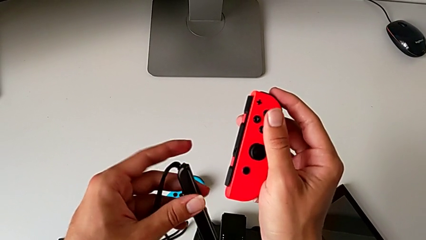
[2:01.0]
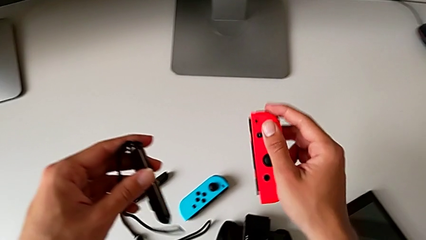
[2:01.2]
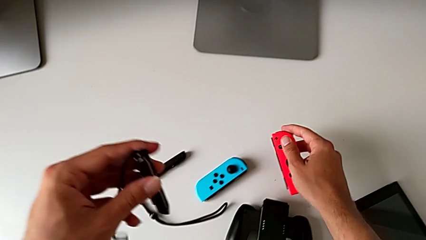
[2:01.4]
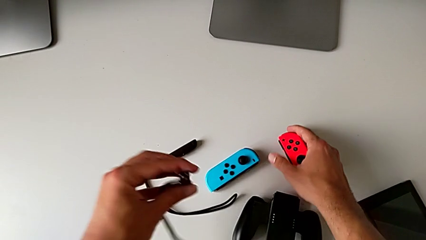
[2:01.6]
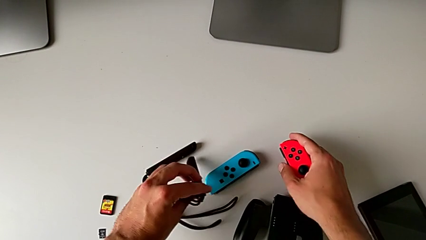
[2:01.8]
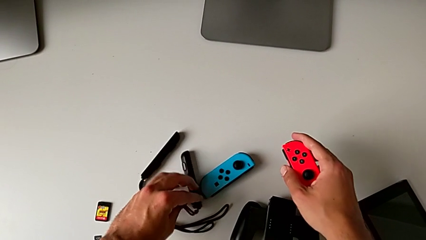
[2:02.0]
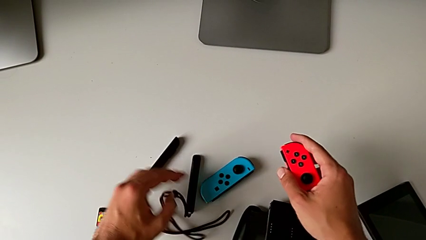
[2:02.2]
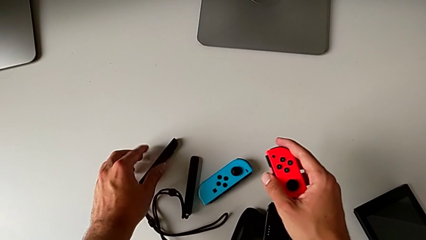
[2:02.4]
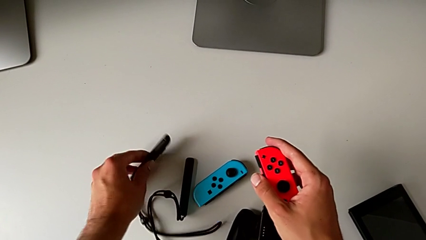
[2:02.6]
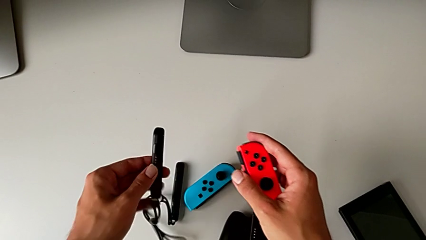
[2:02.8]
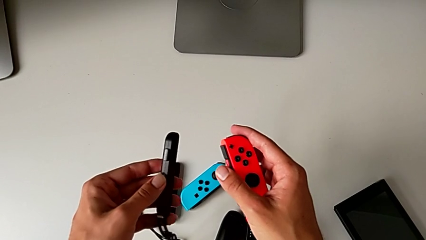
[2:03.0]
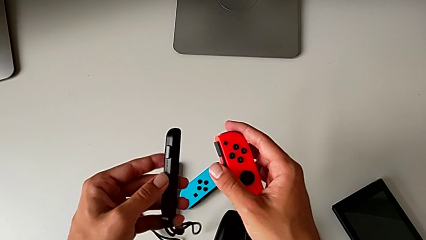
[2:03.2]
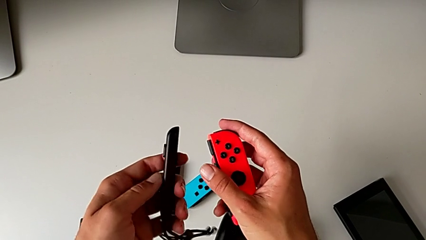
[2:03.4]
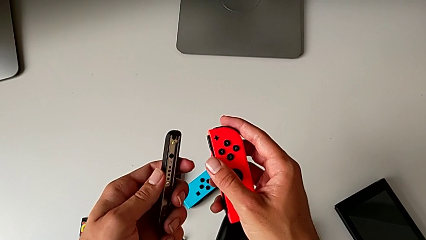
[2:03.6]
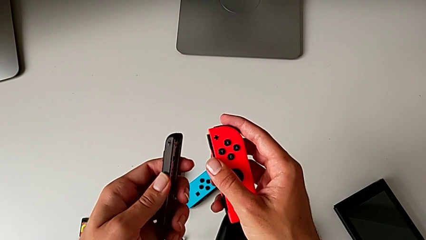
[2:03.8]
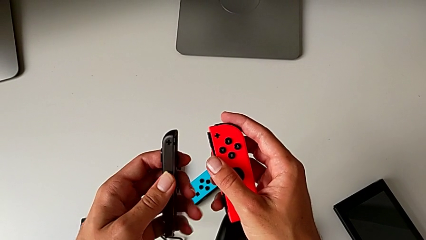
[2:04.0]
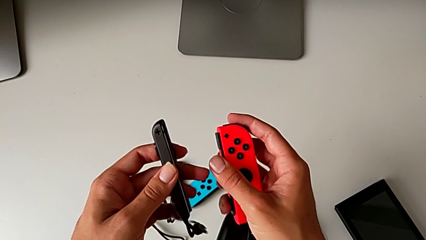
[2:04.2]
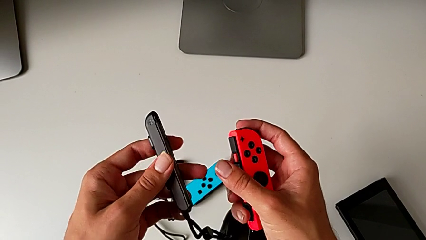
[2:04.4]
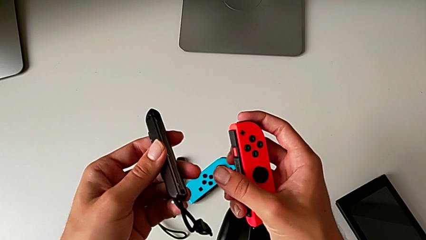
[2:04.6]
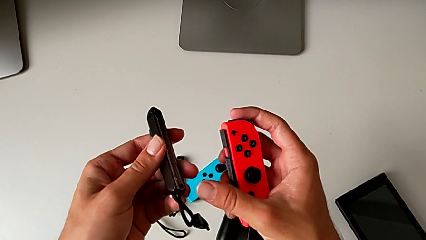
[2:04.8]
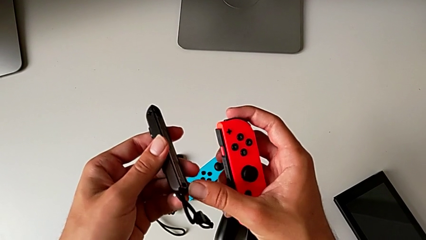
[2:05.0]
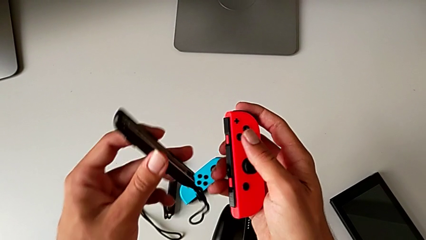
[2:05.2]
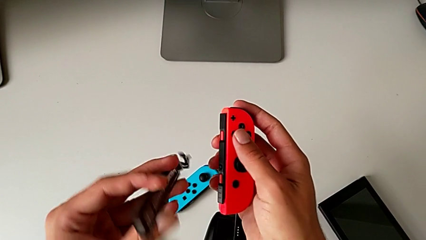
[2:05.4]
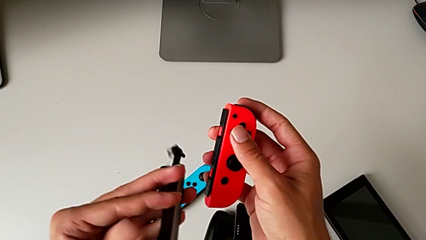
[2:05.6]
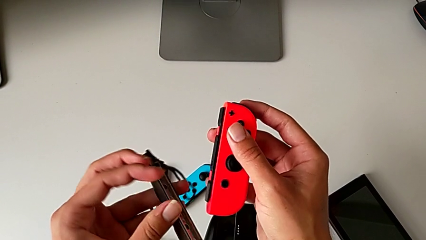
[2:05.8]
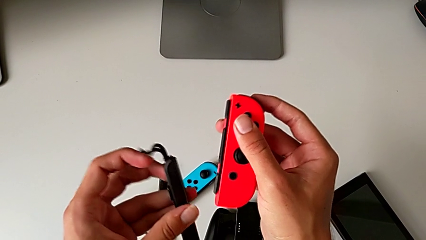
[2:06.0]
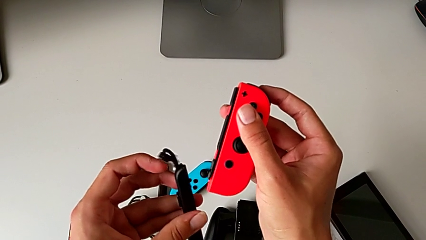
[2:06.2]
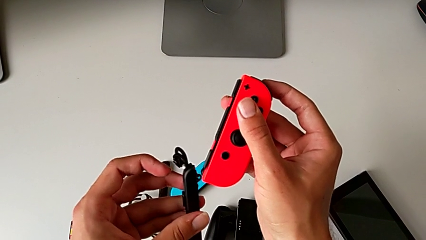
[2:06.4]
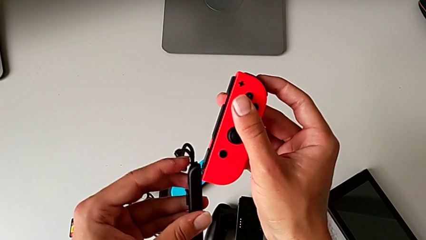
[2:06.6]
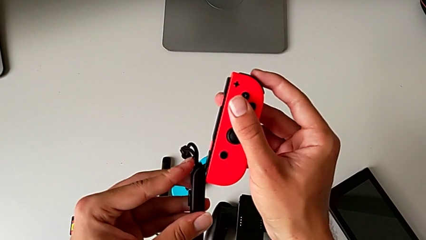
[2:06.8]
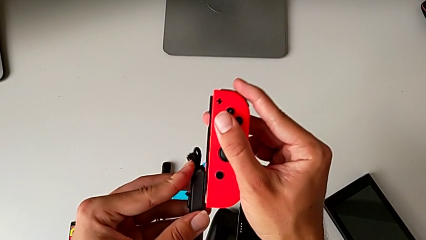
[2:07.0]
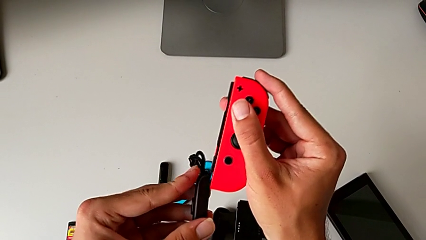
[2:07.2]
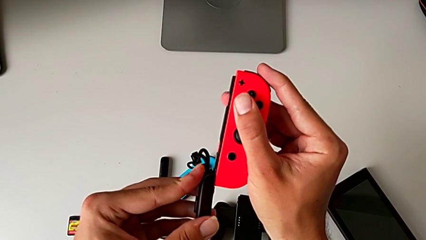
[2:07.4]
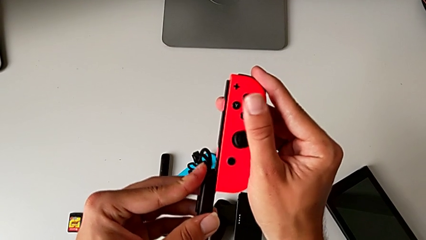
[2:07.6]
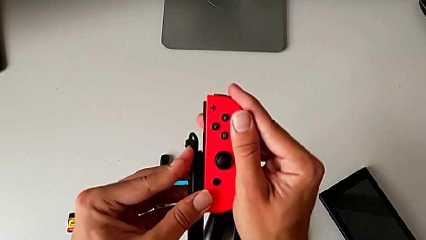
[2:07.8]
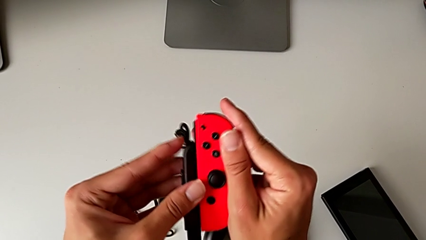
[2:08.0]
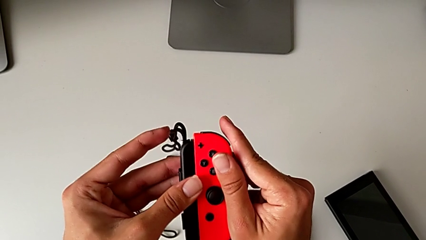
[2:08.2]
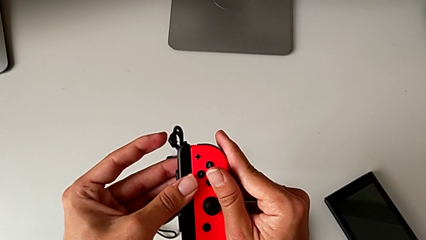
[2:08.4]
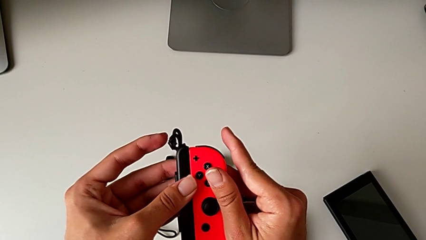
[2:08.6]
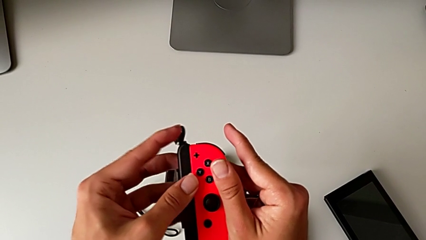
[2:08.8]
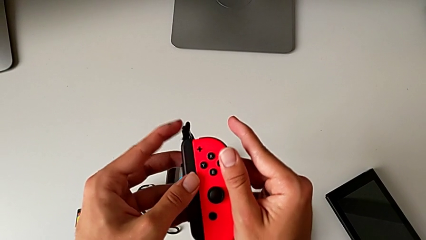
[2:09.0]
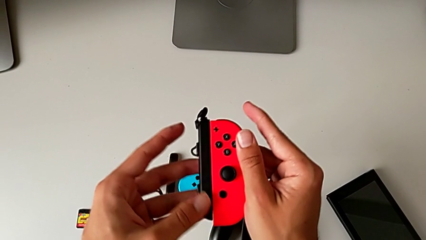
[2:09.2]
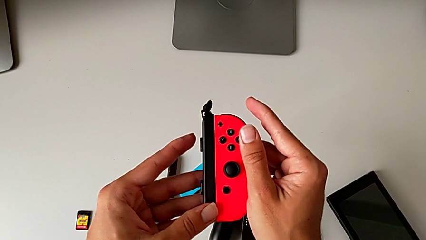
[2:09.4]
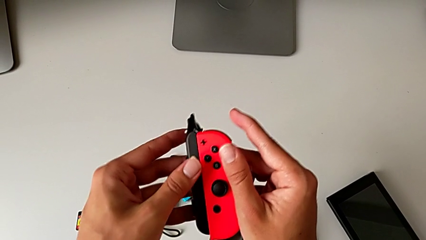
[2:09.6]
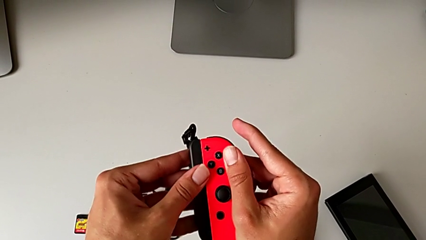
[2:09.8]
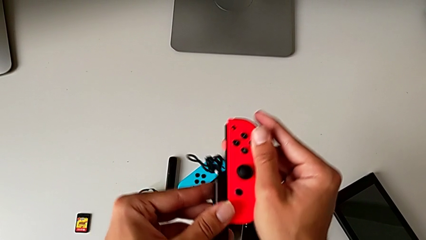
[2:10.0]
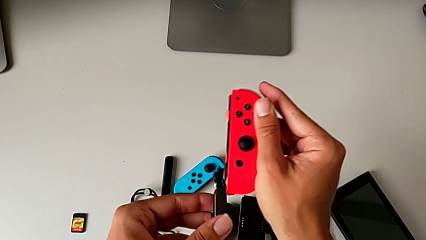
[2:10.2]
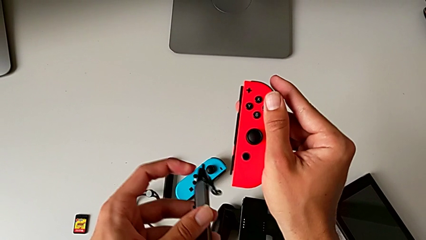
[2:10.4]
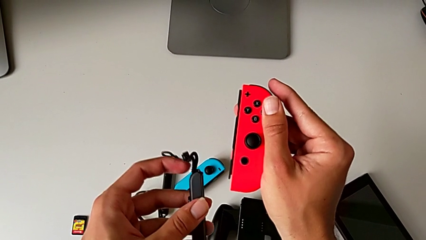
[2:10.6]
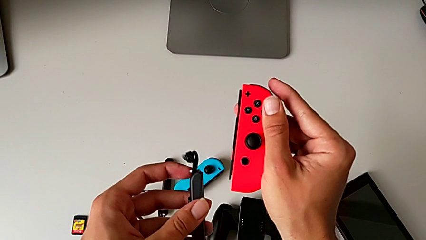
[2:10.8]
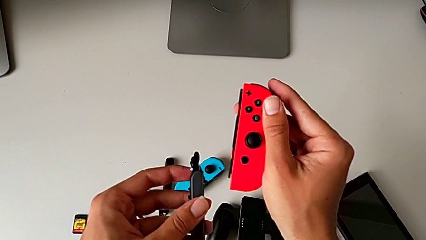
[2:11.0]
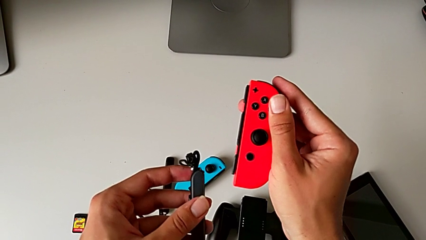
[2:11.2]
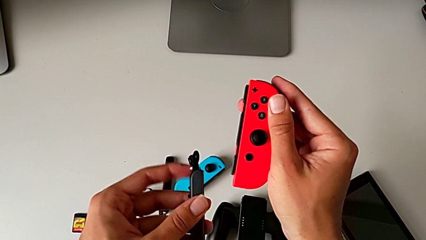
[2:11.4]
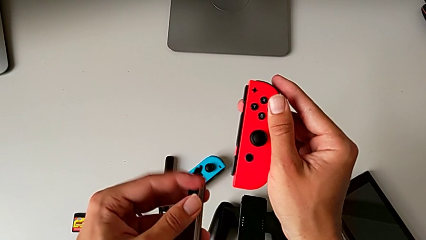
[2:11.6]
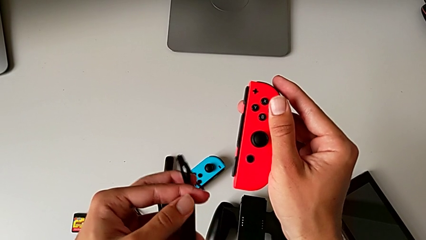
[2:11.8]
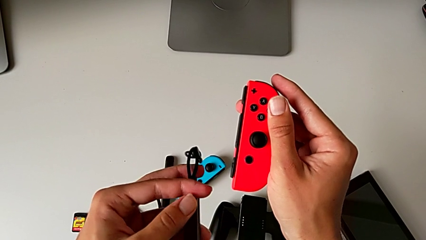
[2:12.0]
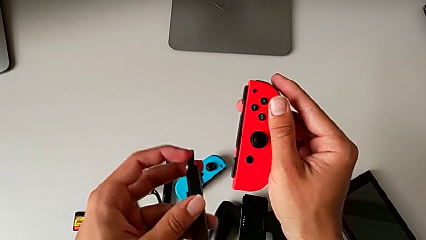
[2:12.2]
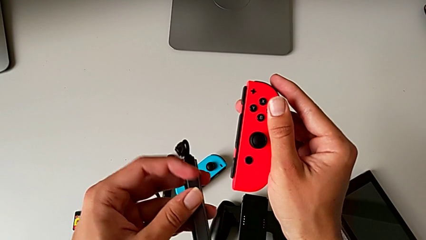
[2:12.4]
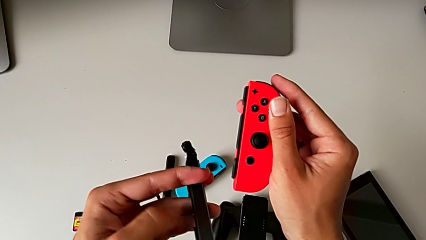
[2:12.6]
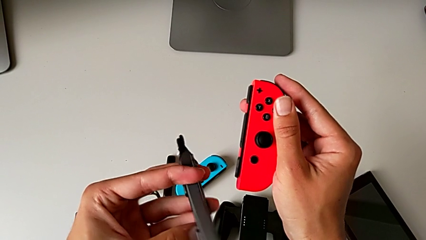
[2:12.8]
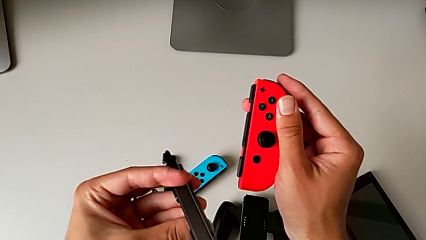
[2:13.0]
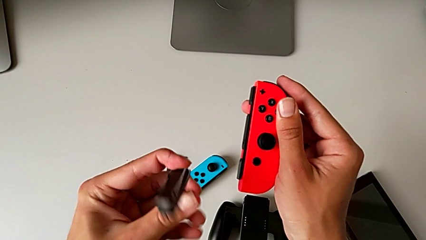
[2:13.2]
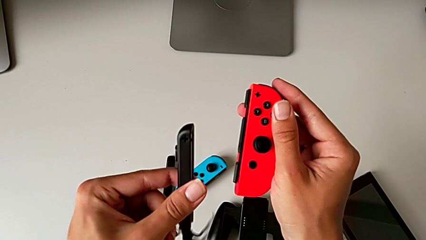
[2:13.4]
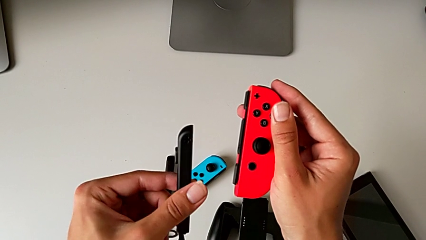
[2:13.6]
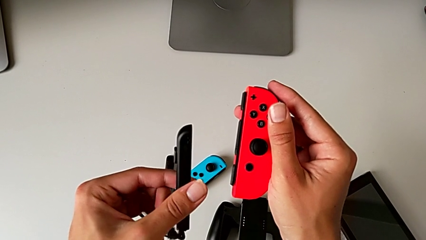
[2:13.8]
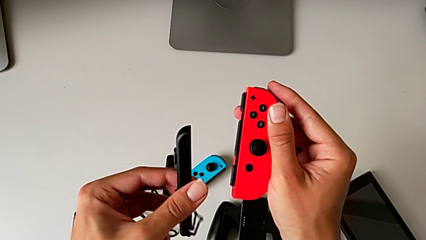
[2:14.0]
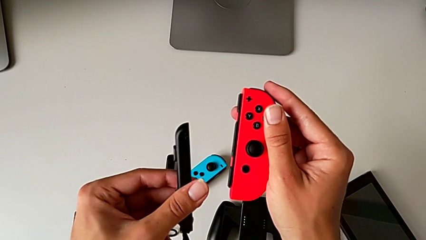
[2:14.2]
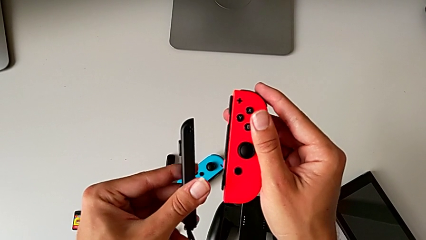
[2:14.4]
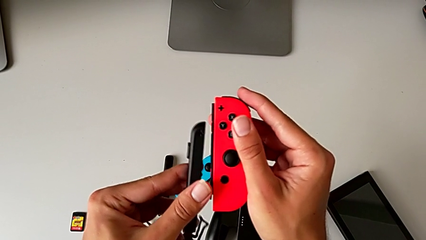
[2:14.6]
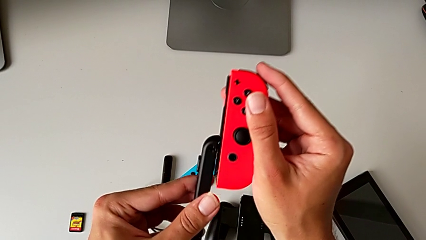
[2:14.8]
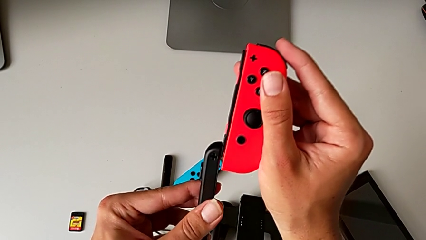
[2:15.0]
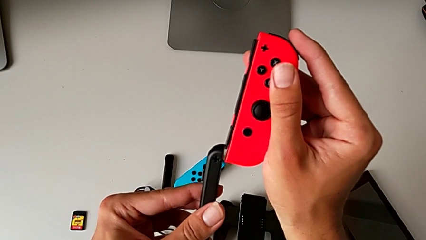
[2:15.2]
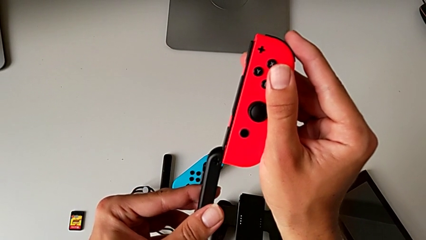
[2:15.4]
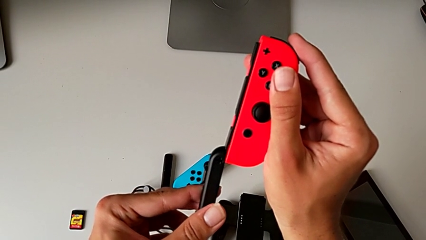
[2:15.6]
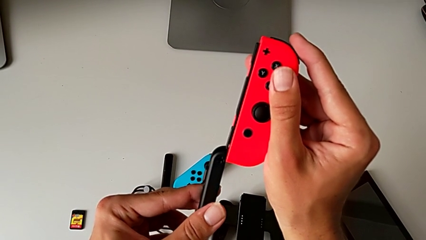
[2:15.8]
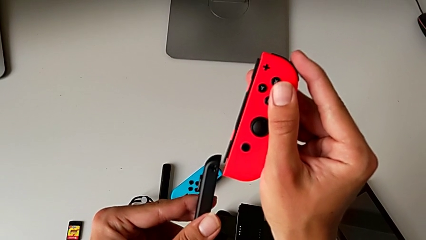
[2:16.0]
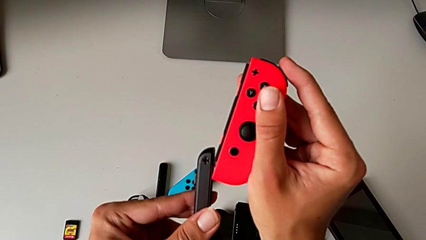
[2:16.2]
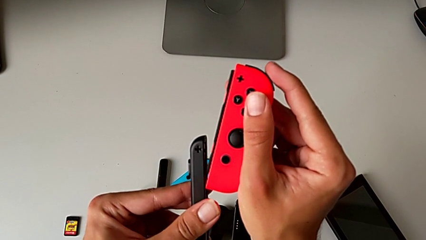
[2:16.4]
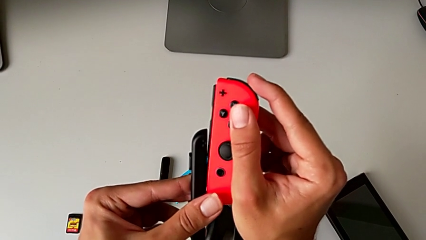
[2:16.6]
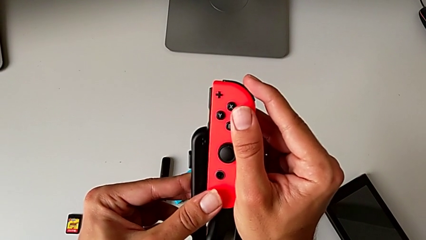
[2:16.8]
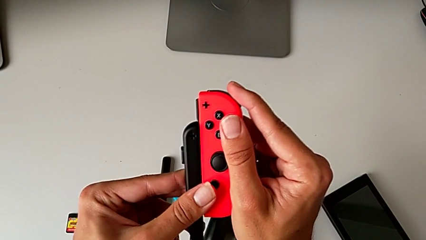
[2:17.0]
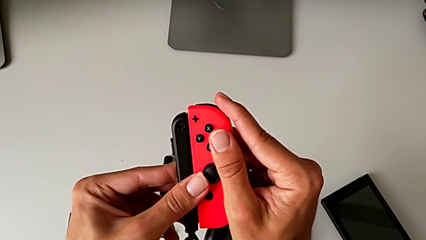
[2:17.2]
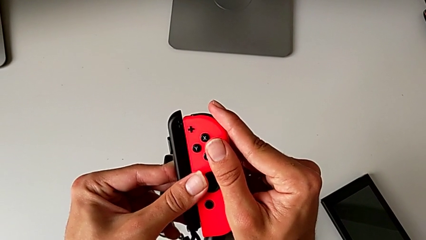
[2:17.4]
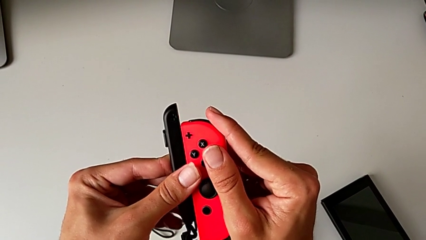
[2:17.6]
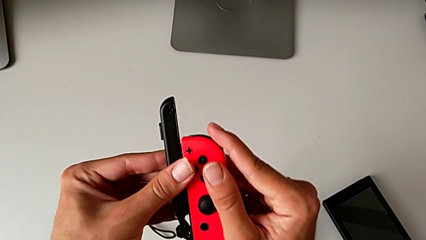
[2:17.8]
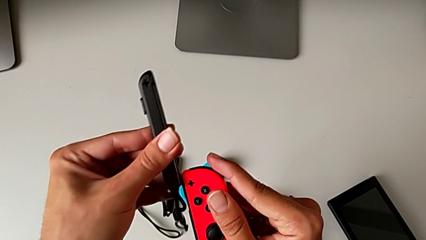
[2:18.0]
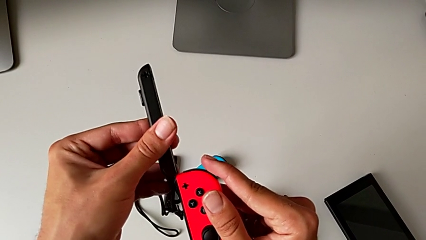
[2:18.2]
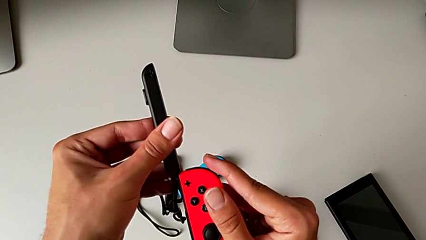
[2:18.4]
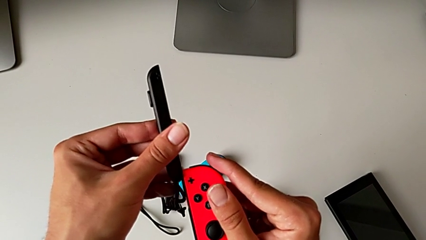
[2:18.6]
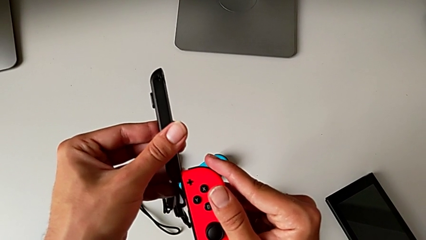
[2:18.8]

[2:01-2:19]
The camera wearer is attaching the red and blue Joy-Con controllers to the Joy-Con straps. They place the Joy-Con strap, grab it, lift it, inspect it, flip it, wrongly insert and slide the red Joy-Con controller, inserting the Joy-Con strap on the wrong side, and withdraw the Joy-Con strap, all with the left hand. They flip the Joy-Con strap, lift the red Joy-Con controller, wrongly slide it, unsuccessfully sliding it to insert it into the Joy-Con strap, and insert it.
